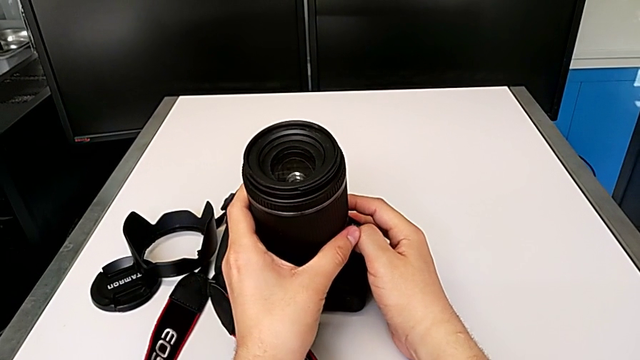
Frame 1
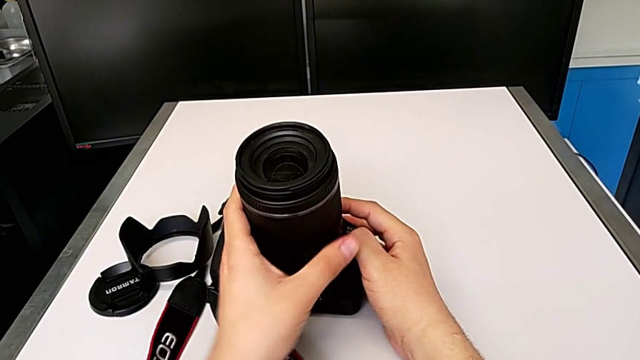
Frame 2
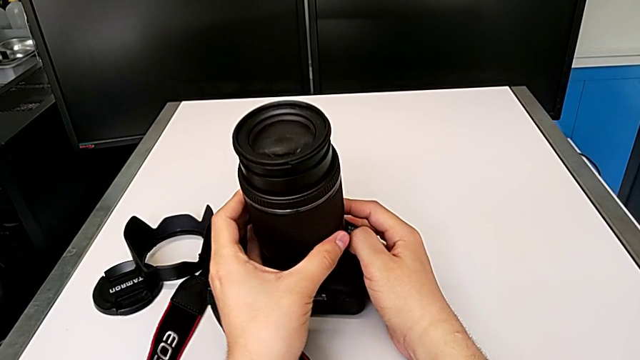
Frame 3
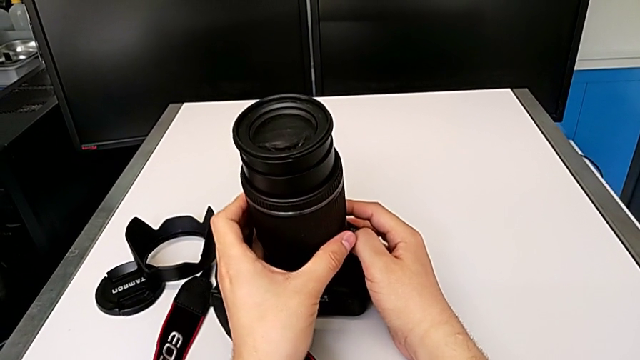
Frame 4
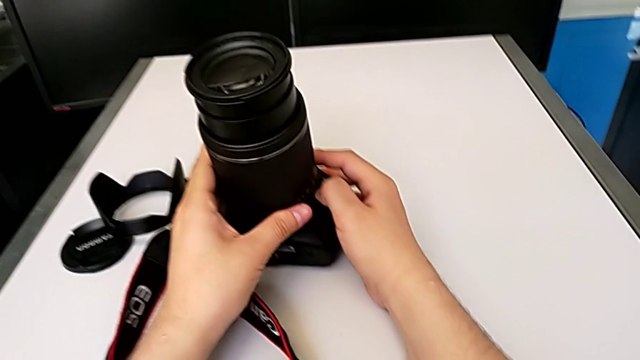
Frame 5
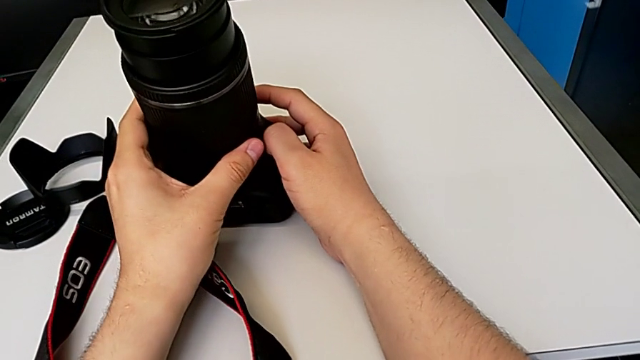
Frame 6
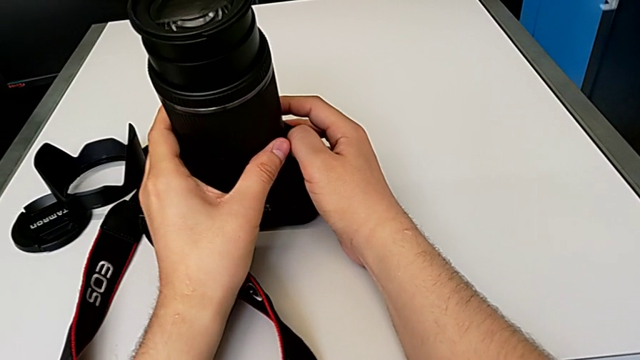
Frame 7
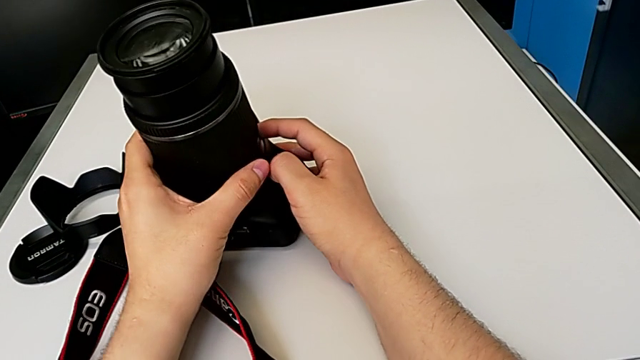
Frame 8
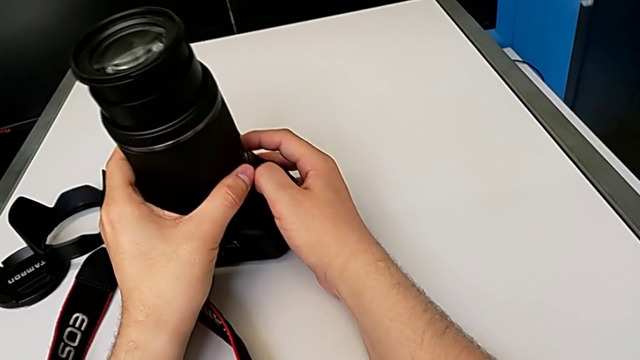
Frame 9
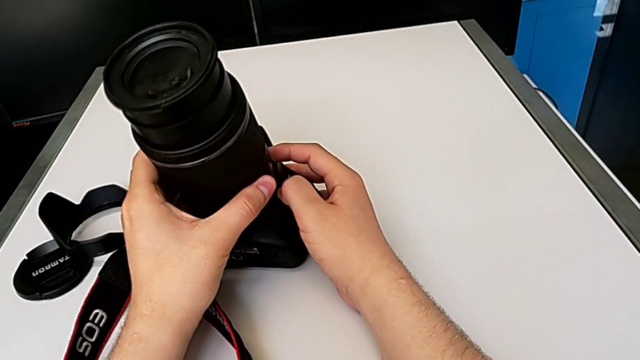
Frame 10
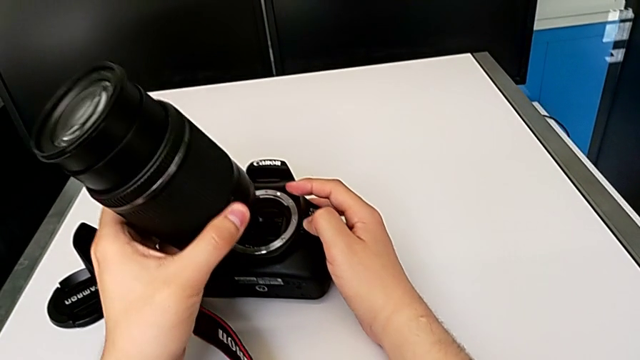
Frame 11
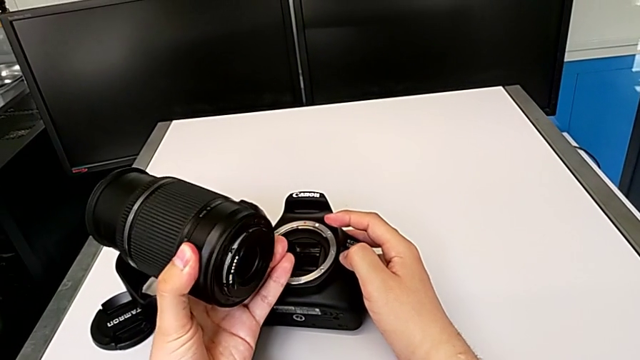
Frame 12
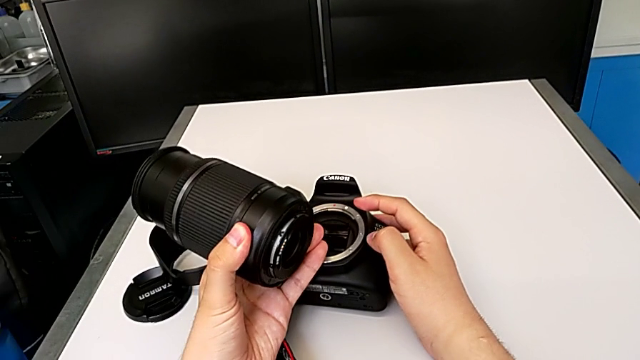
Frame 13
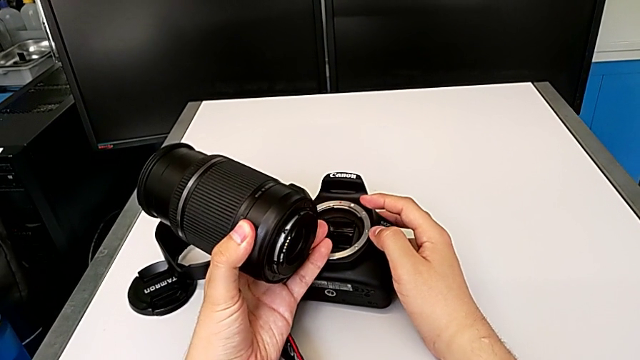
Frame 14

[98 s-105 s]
The camera wearer is detaching the lens of the DSLR camera. They press the release button with the right hand and withdraw the lens with the left hand.

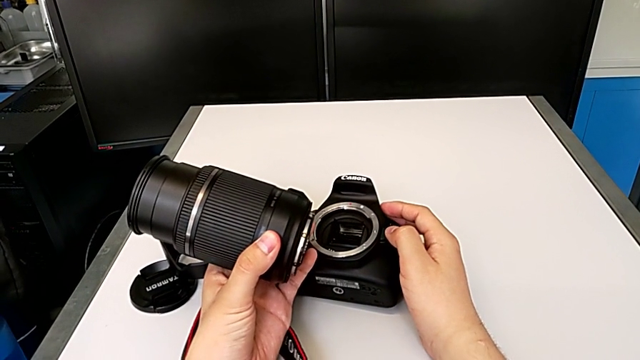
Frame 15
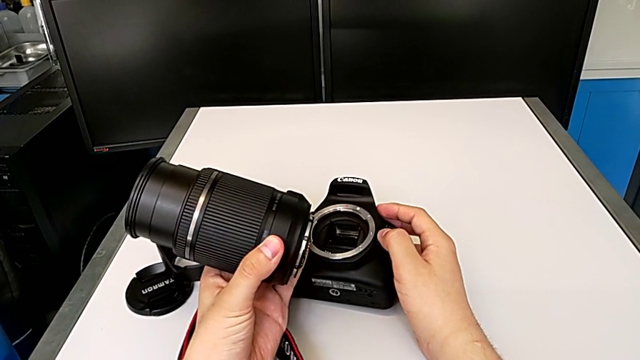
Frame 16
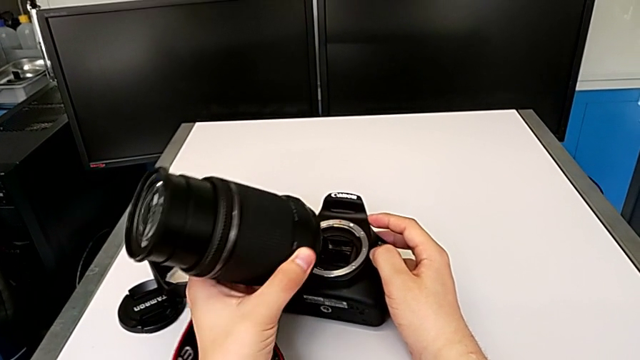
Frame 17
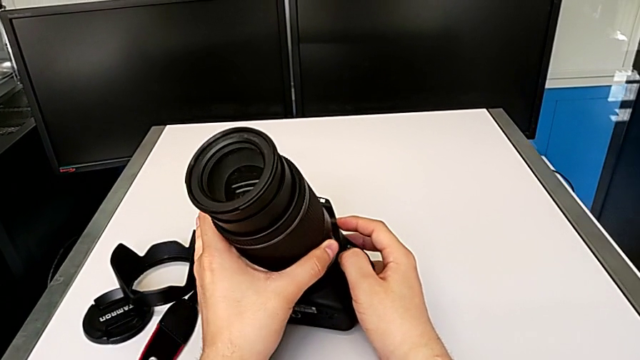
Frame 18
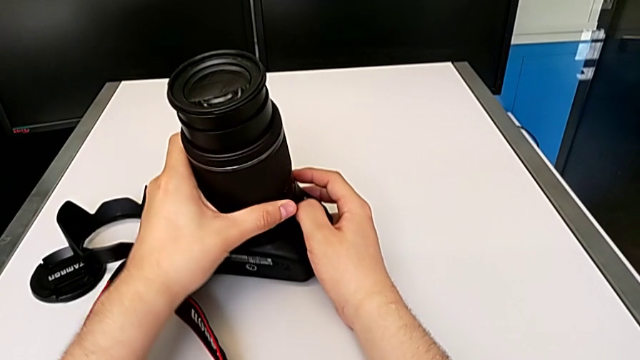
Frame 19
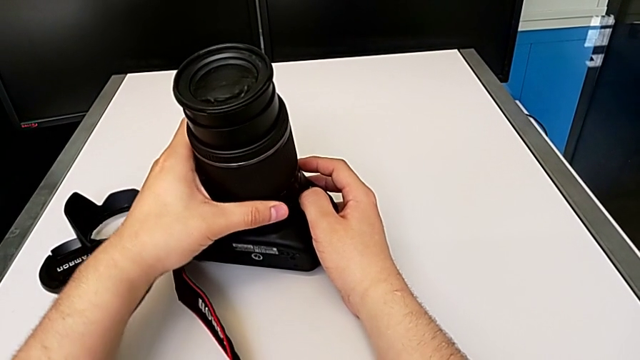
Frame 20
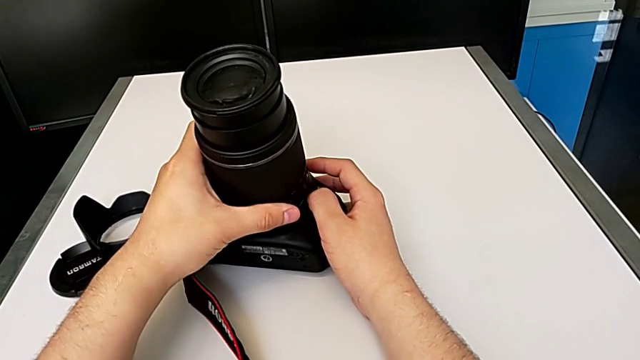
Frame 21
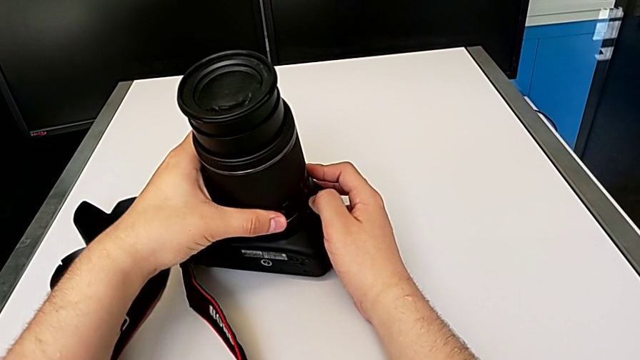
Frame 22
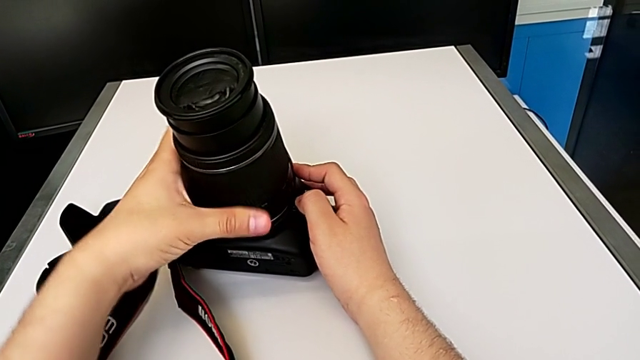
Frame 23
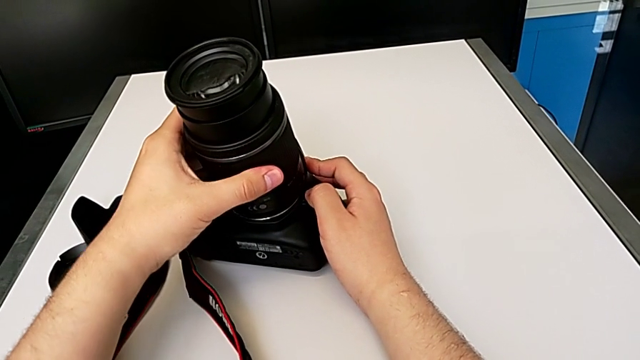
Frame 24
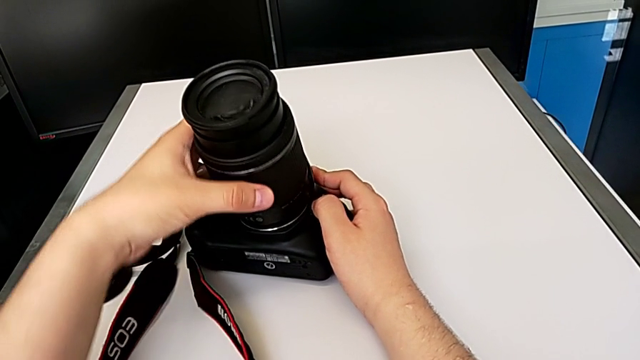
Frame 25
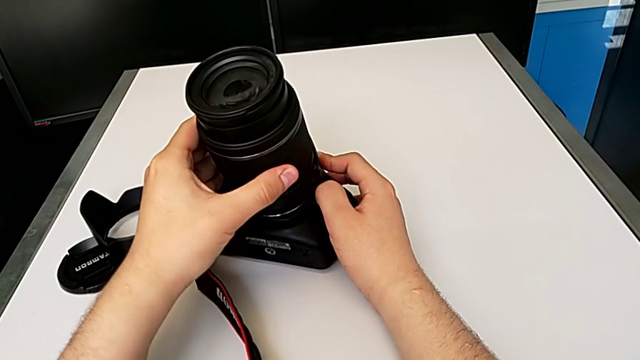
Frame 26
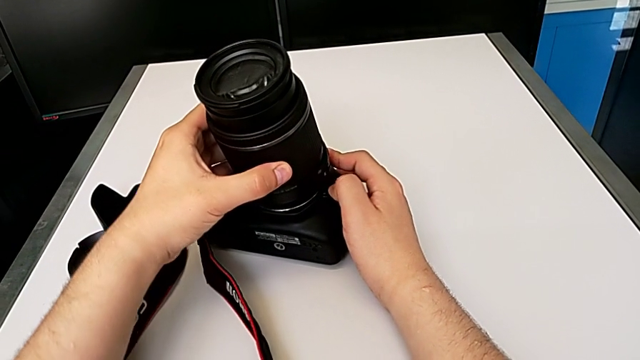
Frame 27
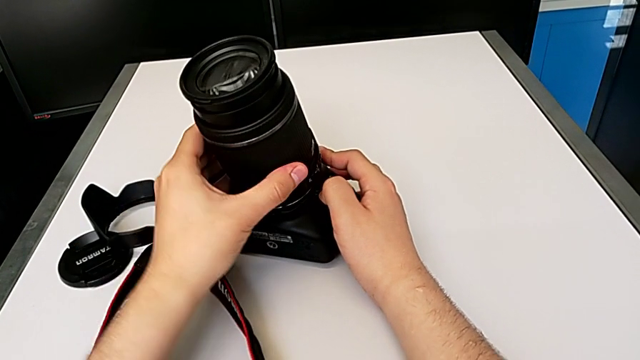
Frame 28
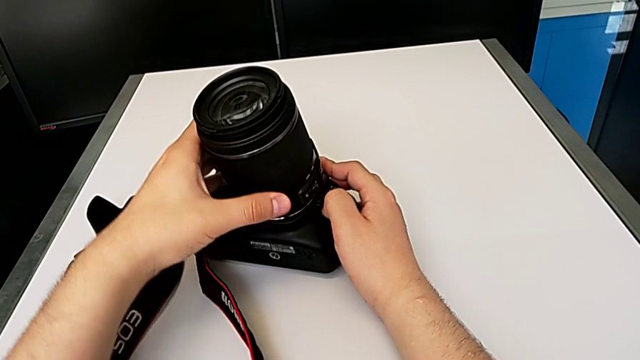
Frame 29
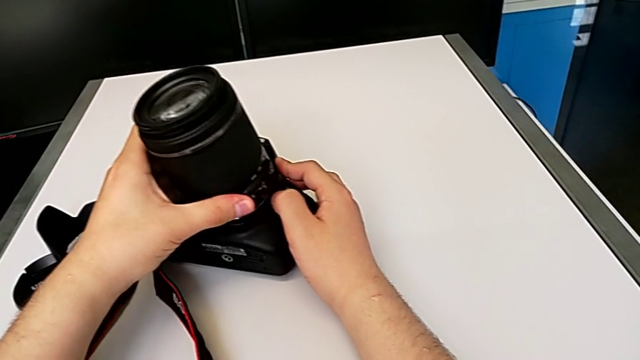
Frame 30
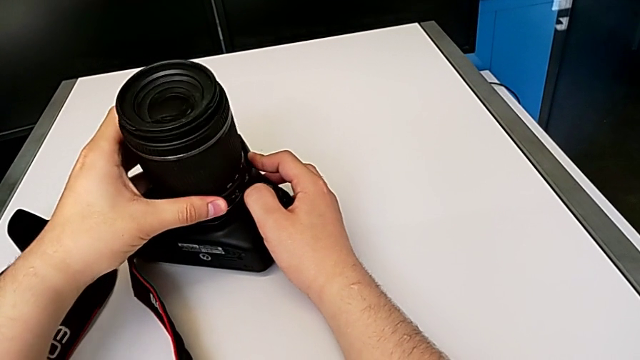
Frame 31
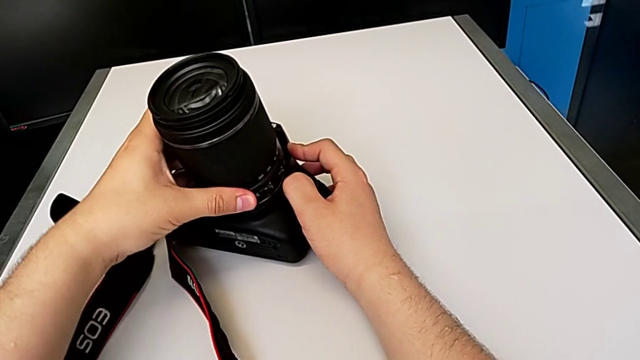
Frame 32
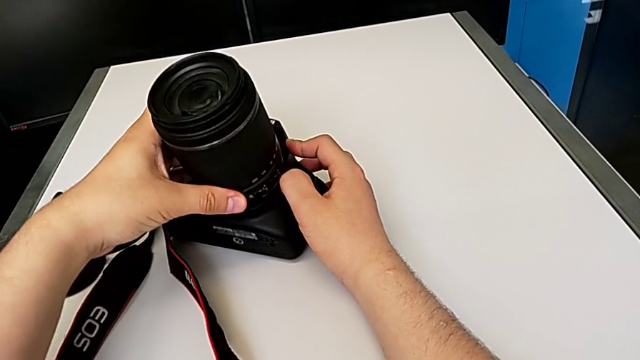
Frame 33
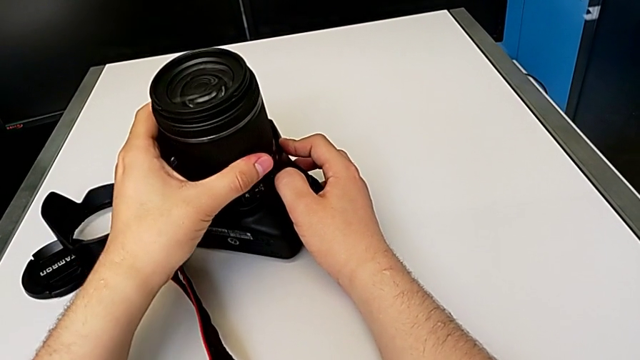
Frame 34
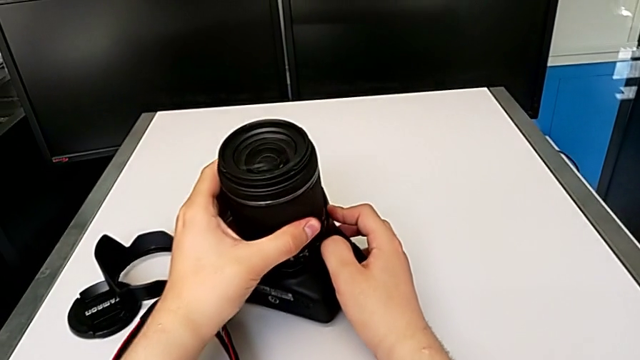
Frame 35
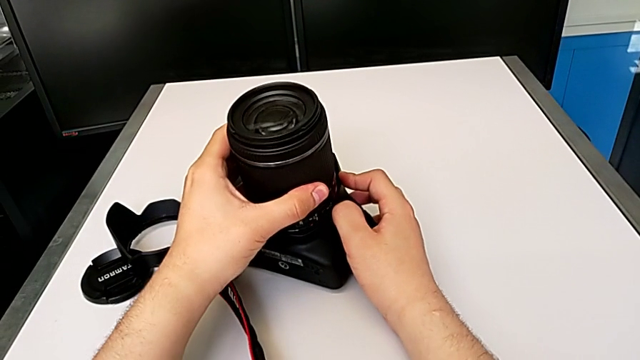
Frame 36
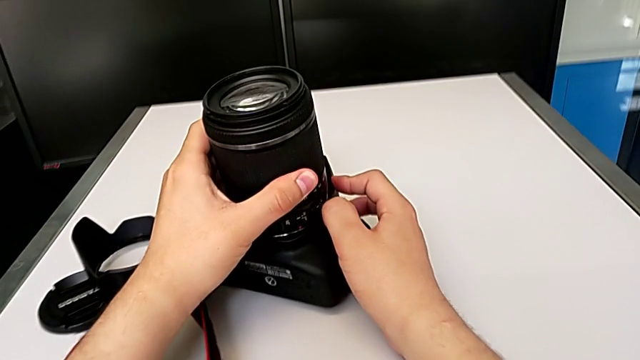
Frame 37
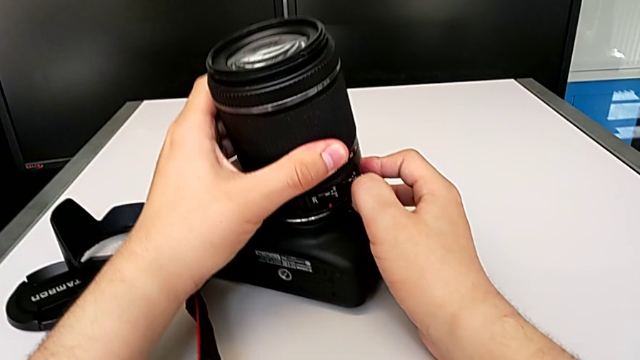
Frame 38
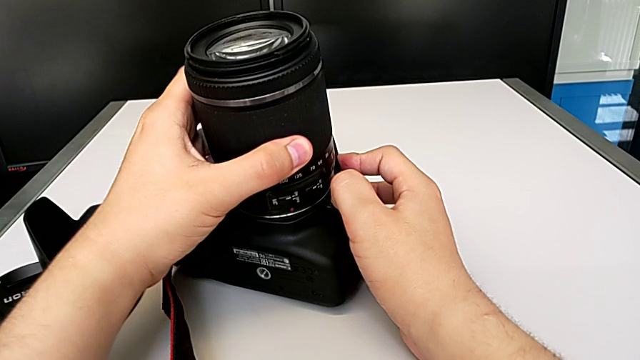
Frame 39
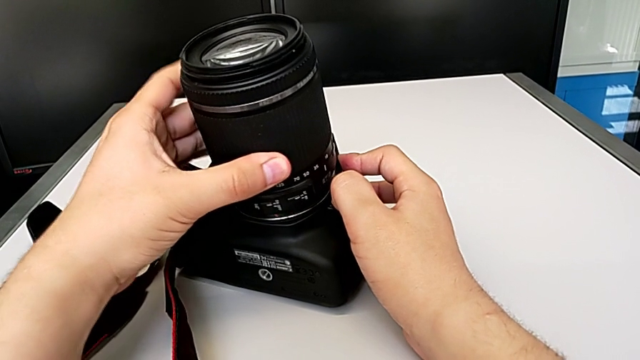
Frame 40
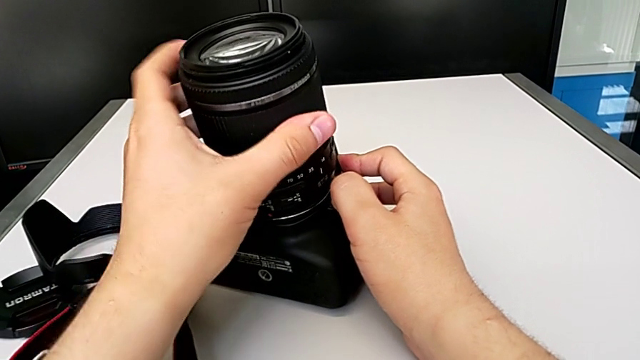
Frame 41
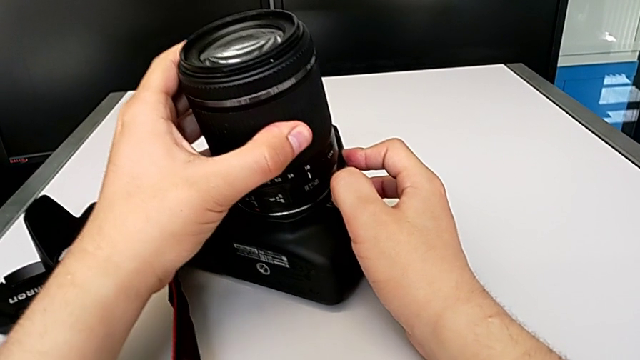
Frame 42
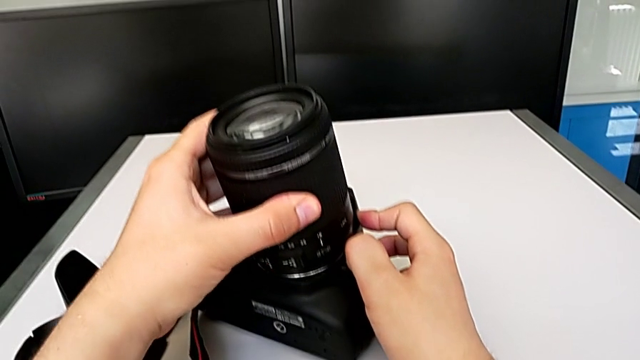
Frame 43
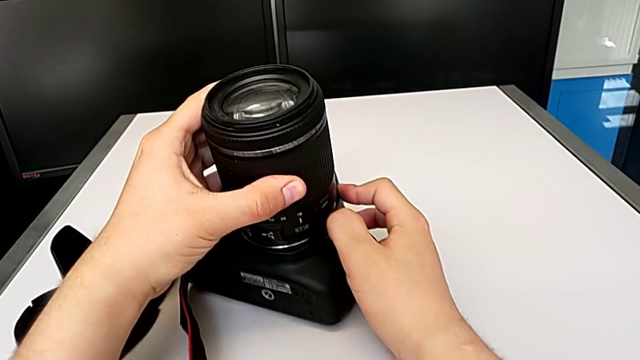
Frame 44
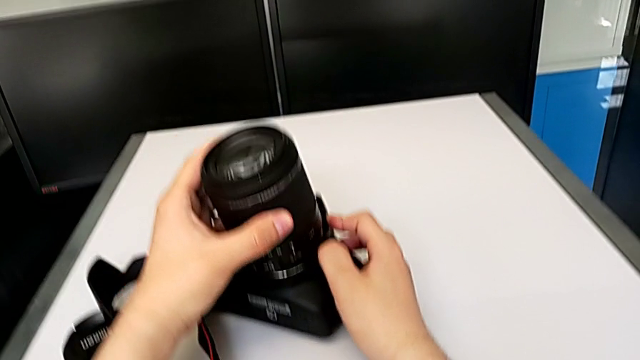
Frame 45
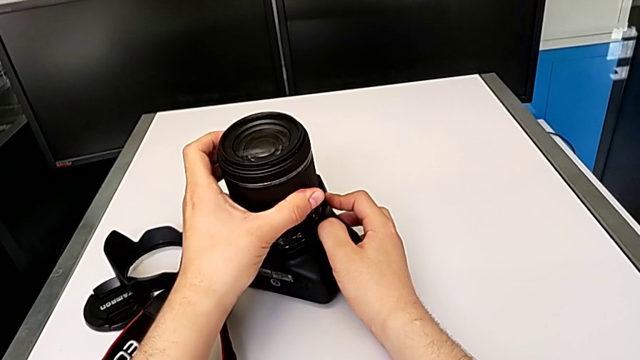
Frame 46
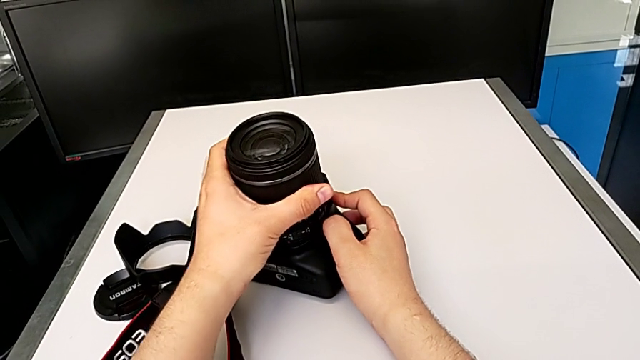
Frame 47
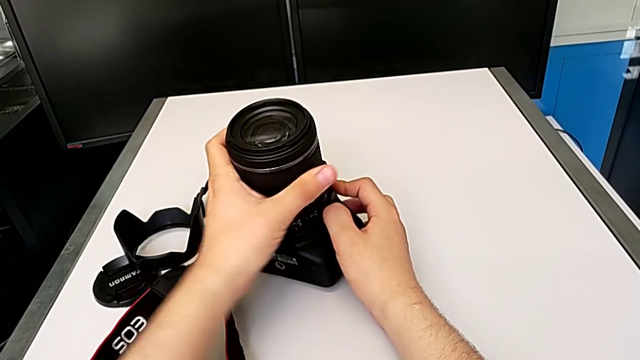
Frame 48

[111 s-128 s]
The camera wearer is attaching the lens of the DSLR camera. They begin to press the release button with the right hand and wrongly rotate the lens with the left hand.
